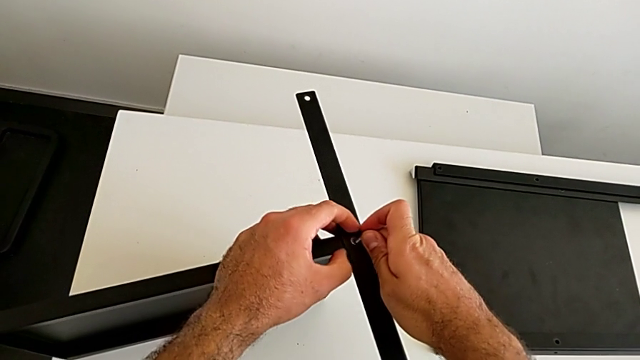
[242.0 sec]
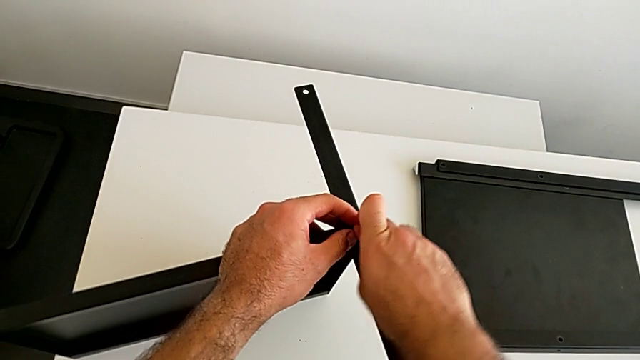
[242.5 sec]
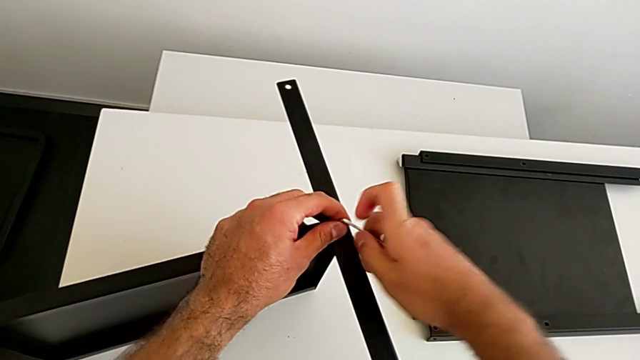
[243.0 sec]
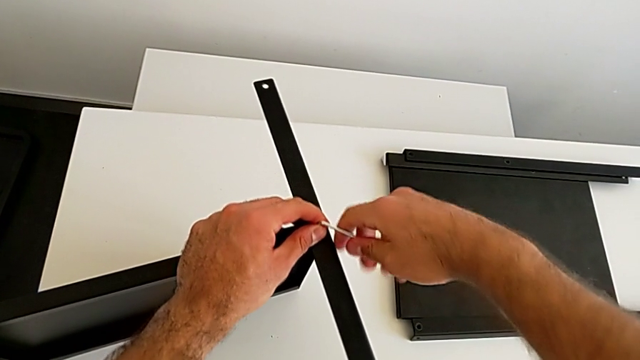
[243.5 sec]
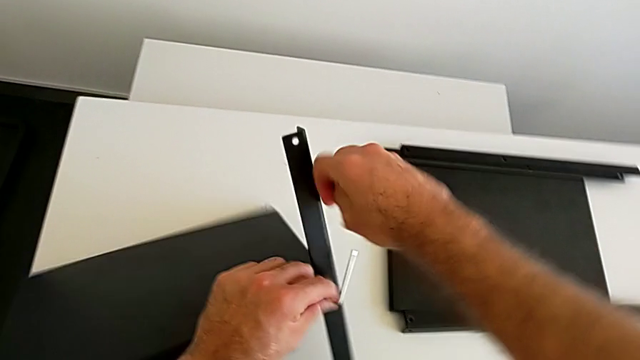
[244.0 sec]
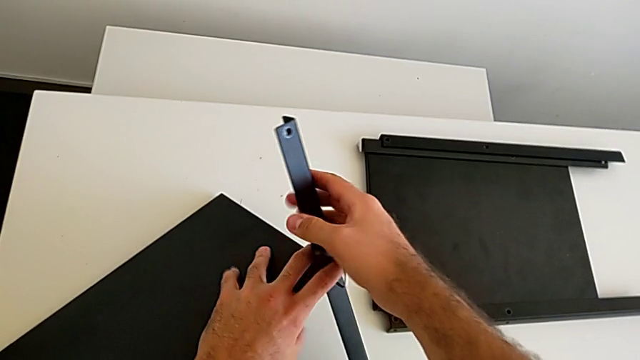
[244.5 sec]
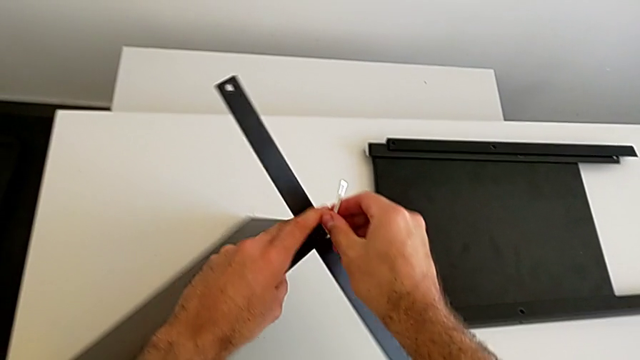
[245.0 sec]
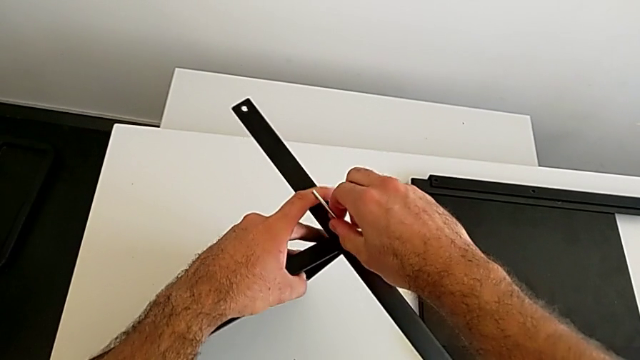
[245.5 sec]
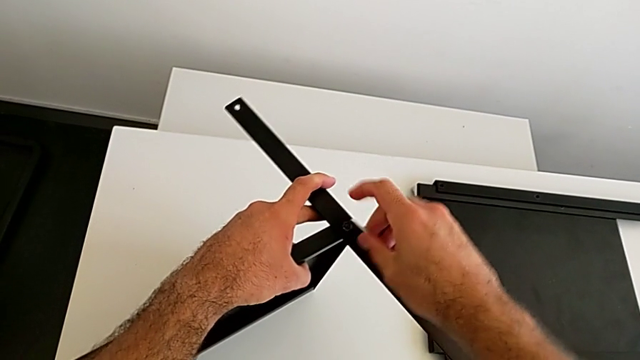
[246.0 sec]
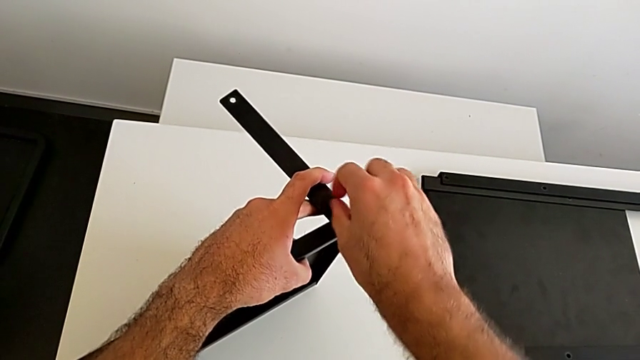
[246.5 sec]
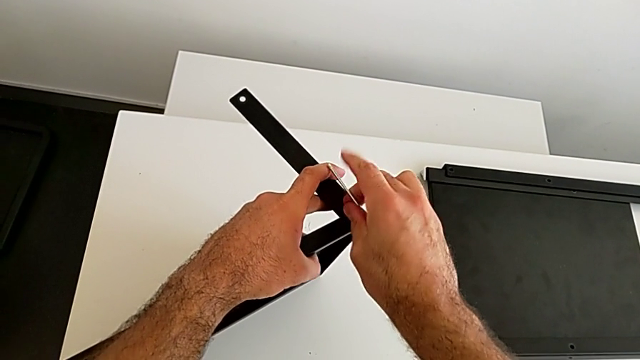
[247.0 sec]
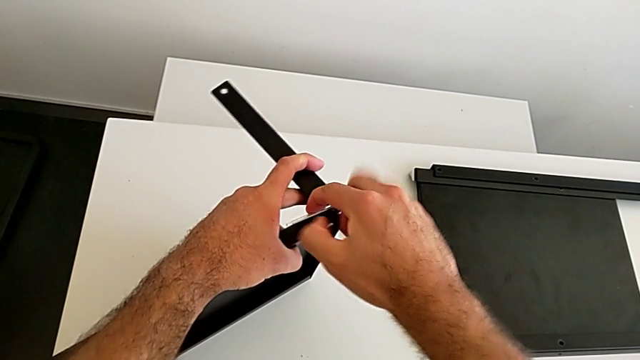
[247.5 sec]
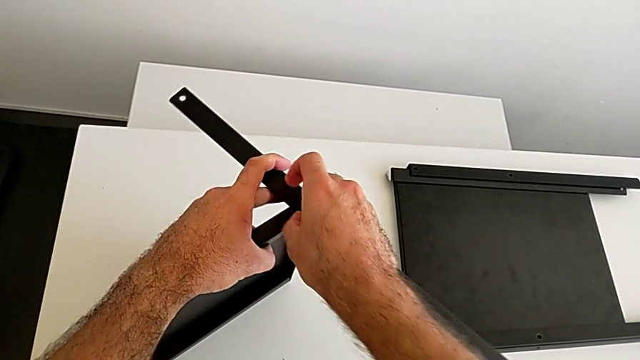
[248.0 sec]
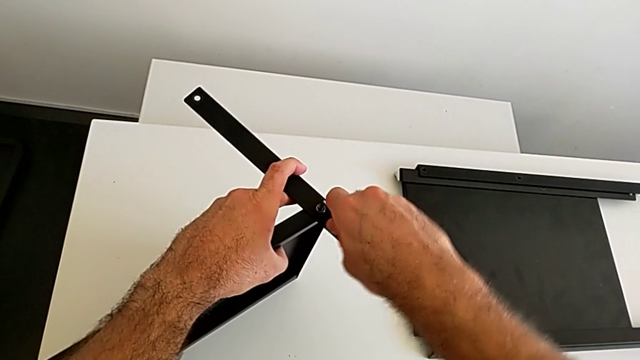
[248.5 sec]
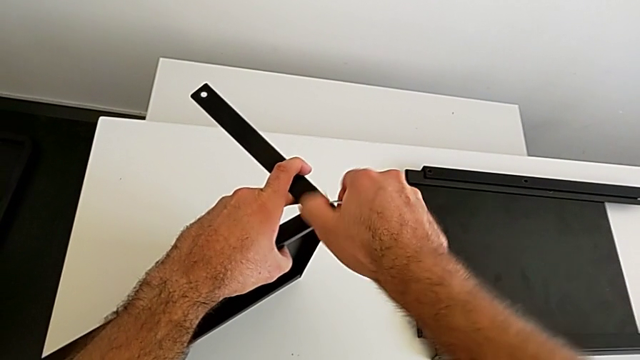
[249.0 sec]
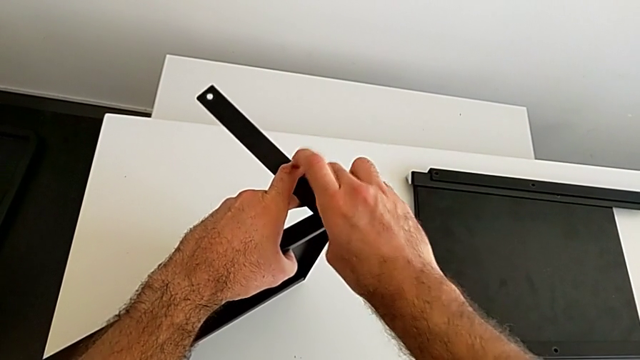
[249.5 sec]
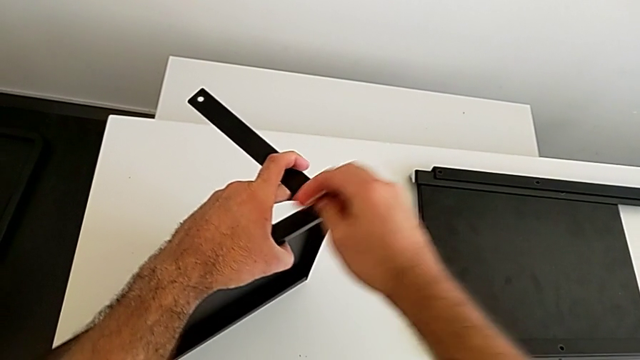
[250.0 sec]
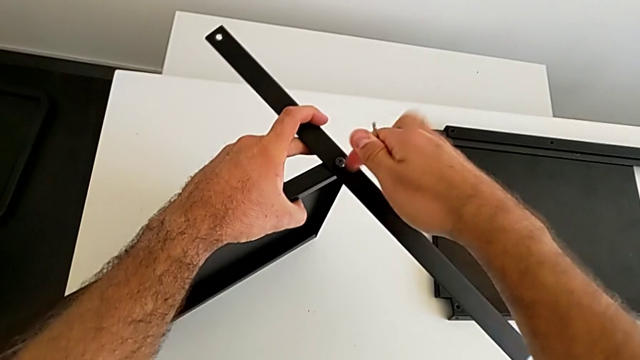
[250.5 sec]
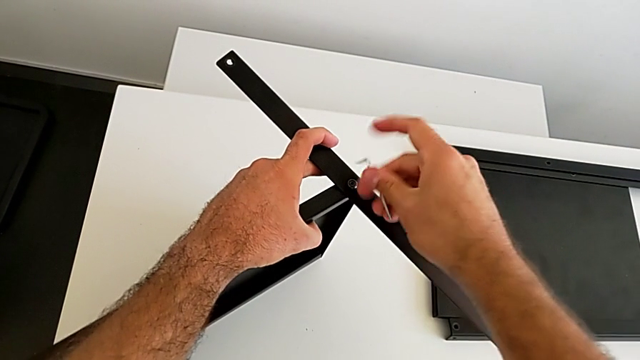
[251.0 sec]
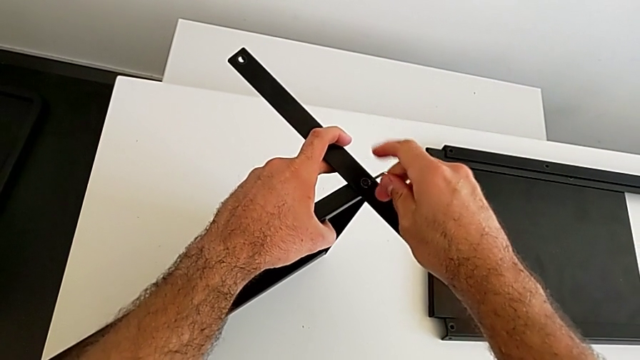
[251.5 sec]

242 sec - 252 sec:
The camera wearer is disassembling the fourth leg. They unscrew the hex socket head, wrongly drop the nightstand, grab it, unscrew the hex socket head, withdraw the Allen wrench and rotate it.

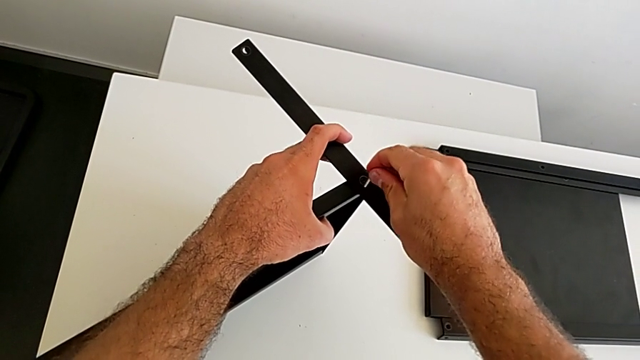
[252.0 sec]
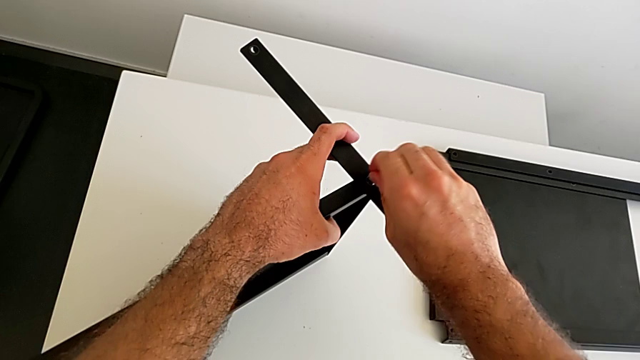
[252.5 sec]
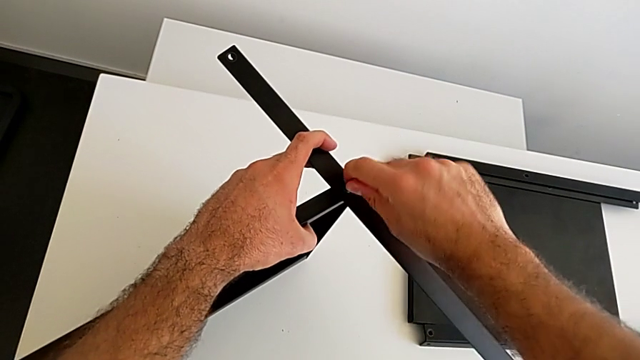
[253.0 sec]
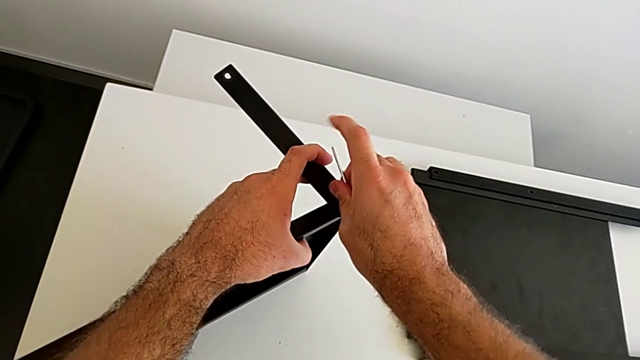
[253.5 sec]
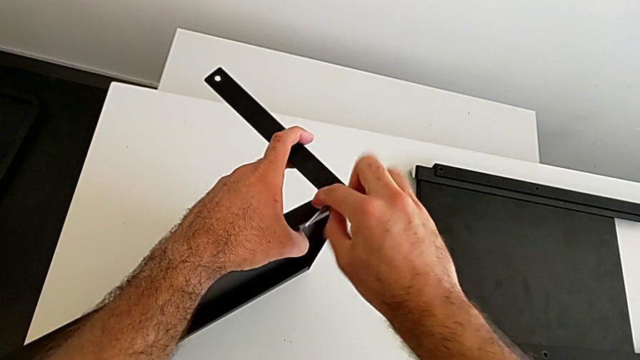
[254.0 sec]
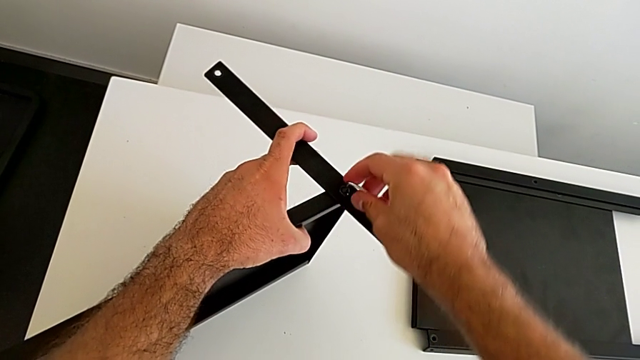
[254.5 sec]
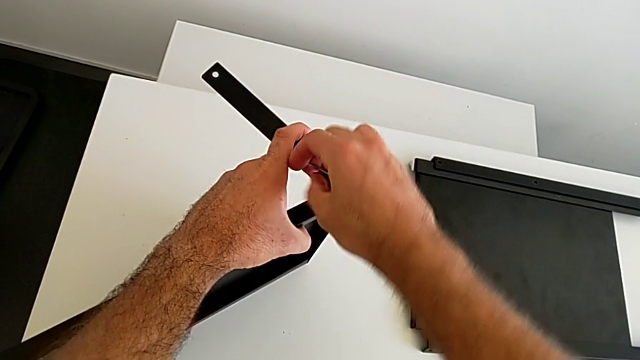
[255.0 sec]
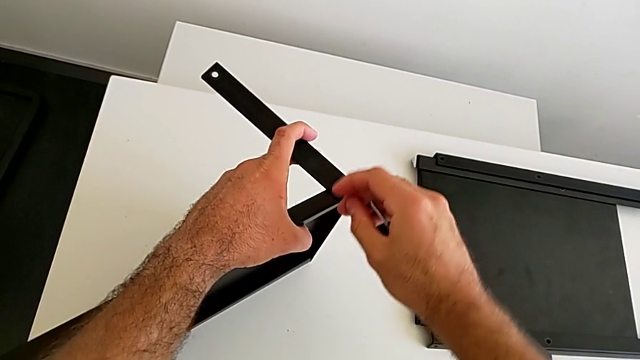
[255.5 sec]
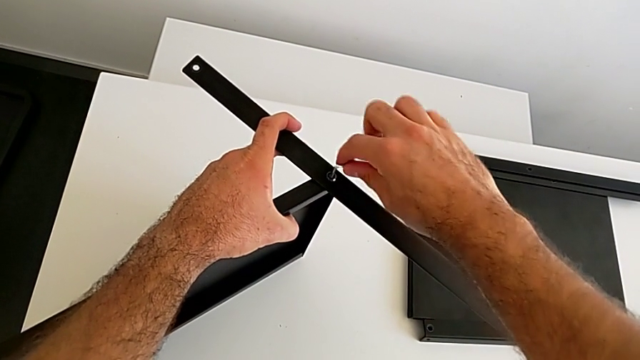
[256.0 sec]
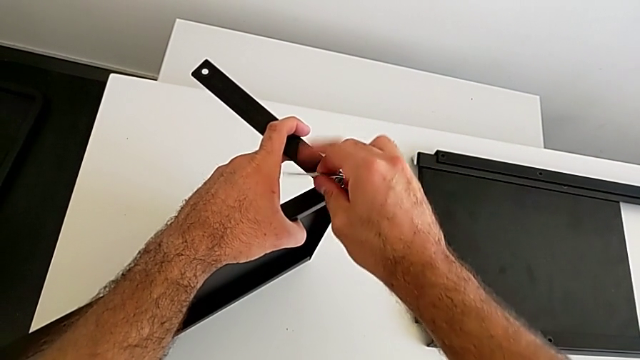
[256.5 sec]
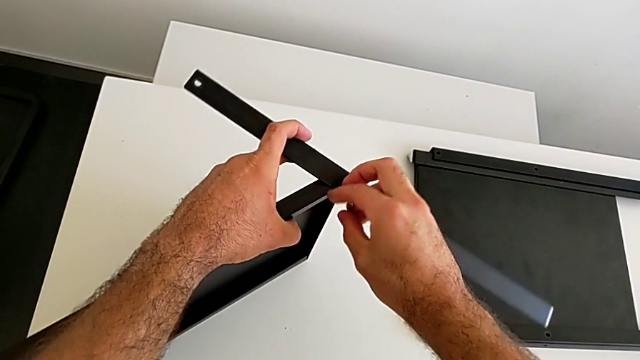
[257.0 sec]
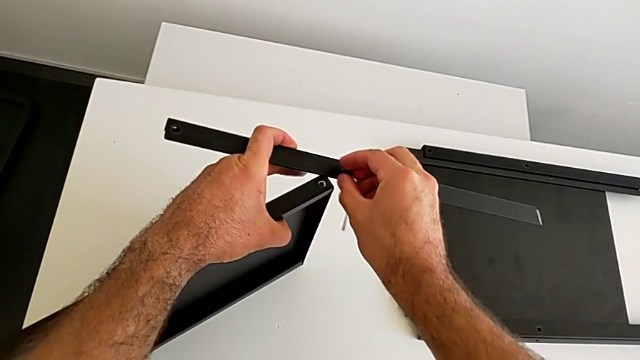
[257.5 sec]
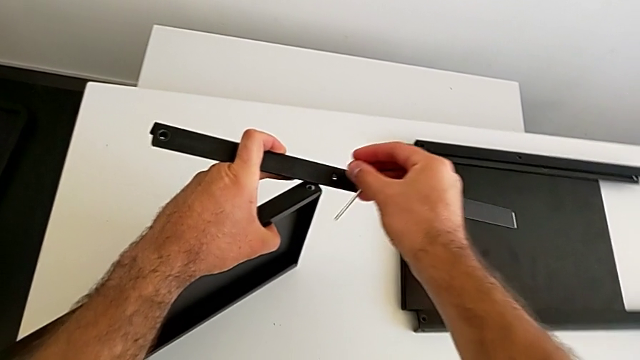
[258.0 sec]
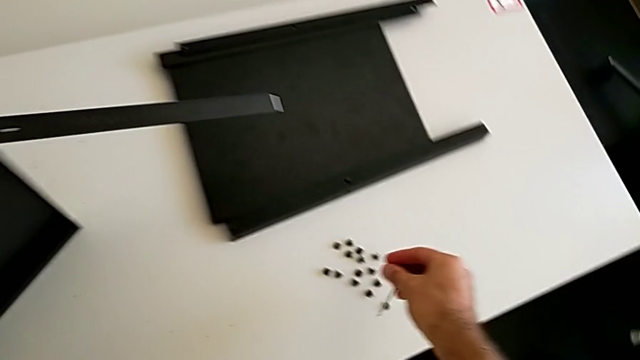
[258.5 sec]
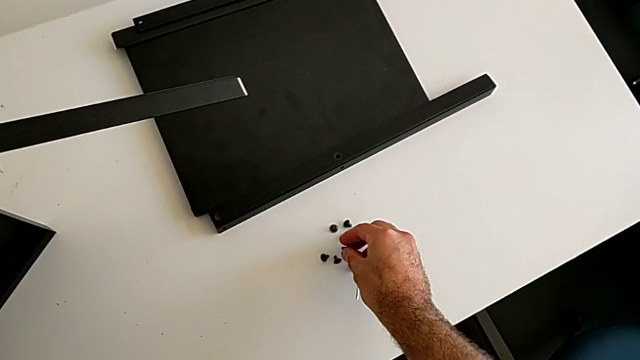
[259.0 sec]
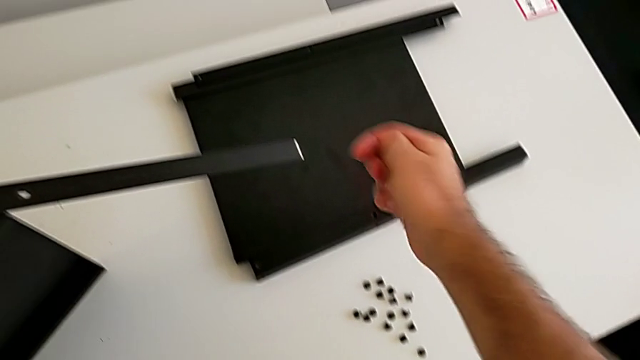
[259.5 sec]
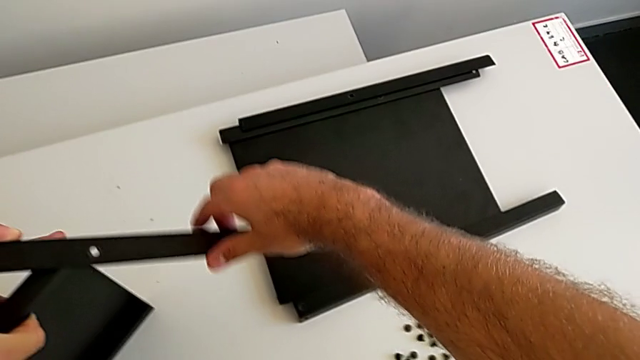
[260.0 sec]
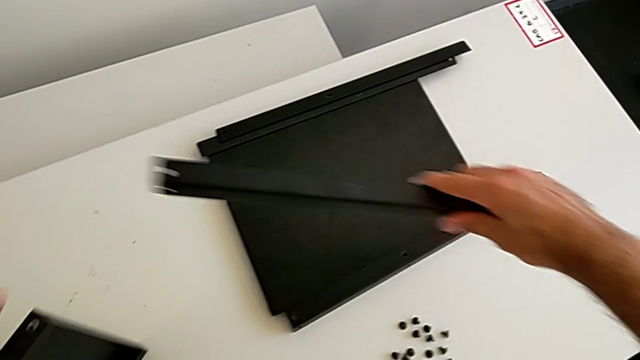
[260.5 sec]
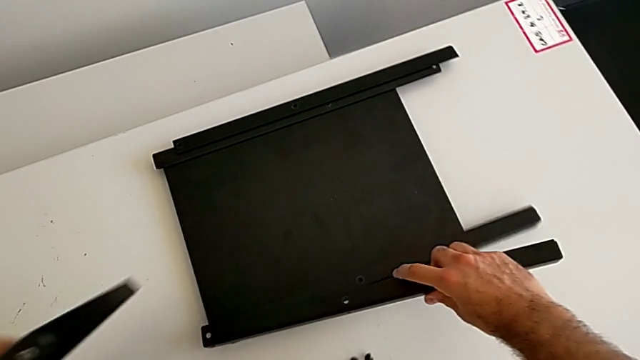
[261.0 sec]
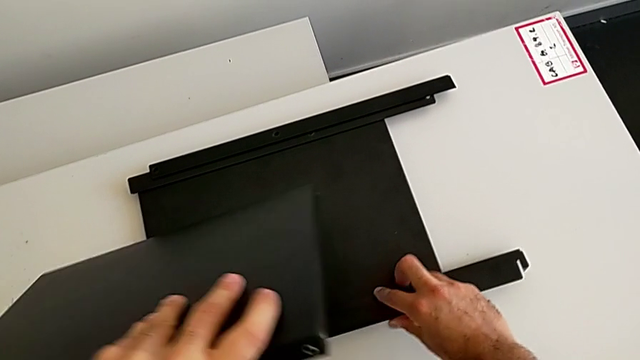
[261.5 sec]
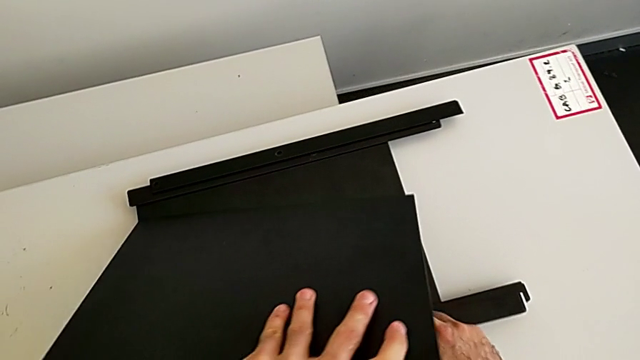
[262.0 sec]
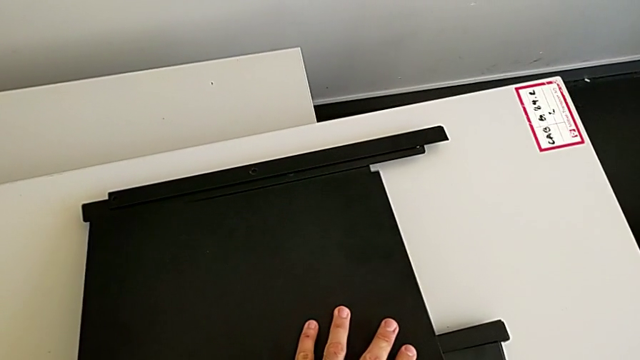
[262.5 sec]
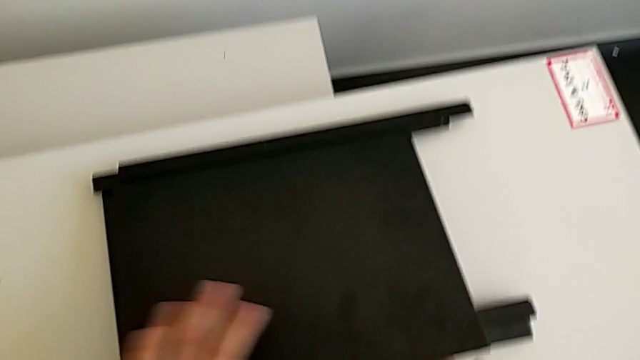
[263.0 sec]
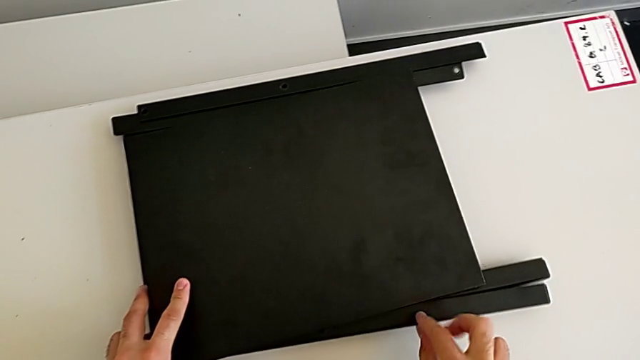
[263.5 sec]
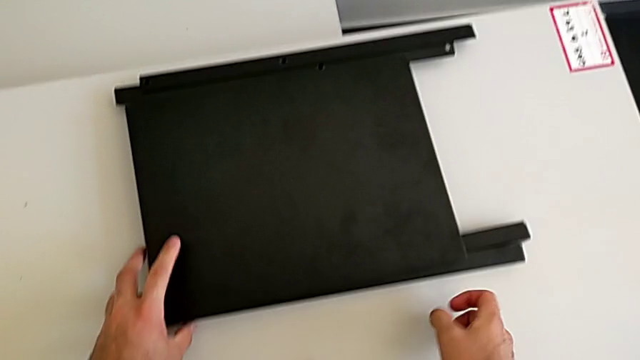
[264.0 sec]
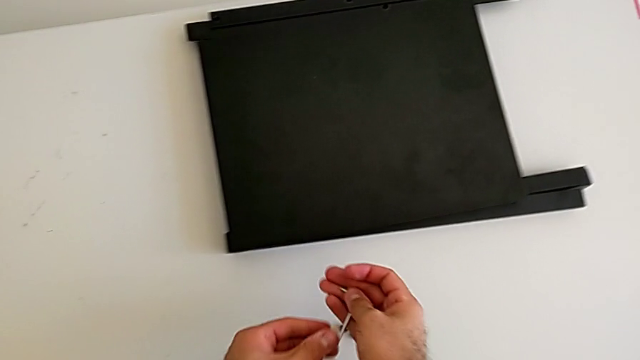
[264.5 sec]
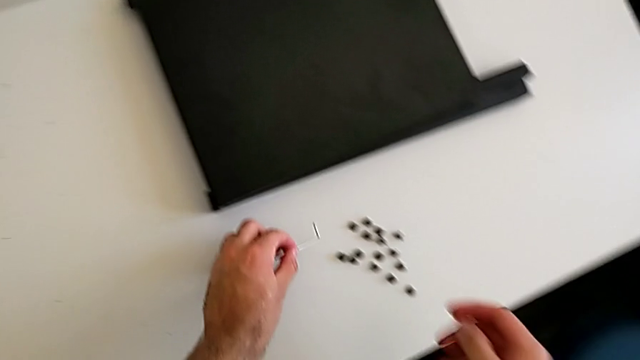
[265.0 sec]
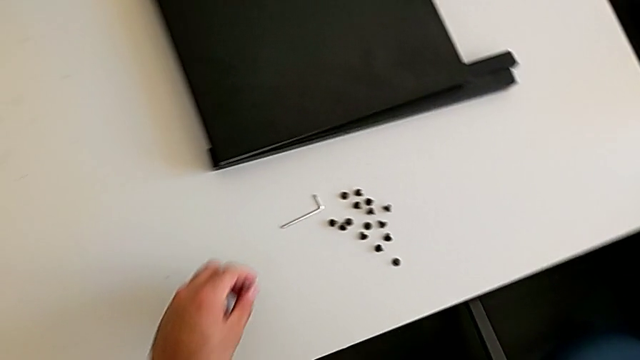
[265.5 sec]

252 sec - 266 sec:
The camera wearer is disassembling the fourth leg. They insert the Allen wrench, unscrew the hex socket head, withdraw the Allen wrench, disassemble the hex socket head with the right hand and place it with the right hand. They disassemble the fourth leg, place the bottom tray with the left hand, grab it with the left hand, place the fourth leg with the right hand, grab the Allen wrench with the left hand and place it with the left hand.
